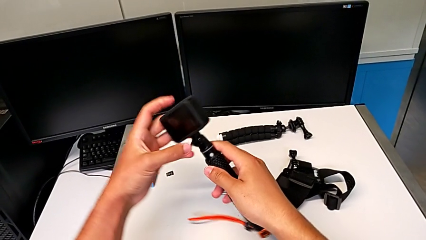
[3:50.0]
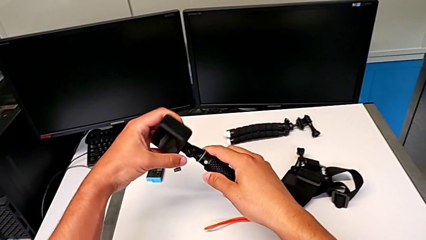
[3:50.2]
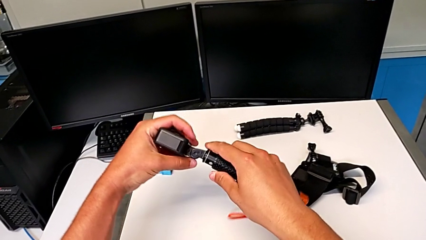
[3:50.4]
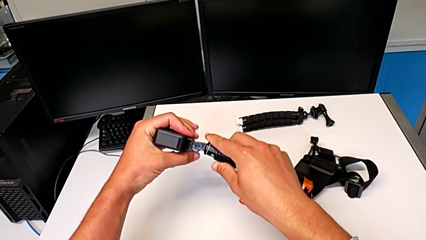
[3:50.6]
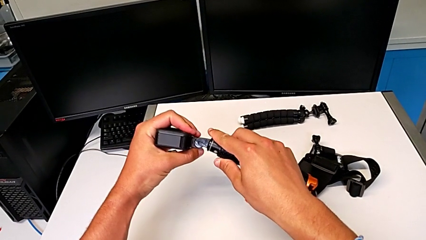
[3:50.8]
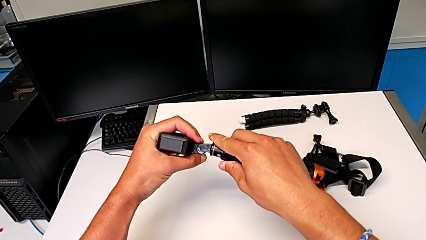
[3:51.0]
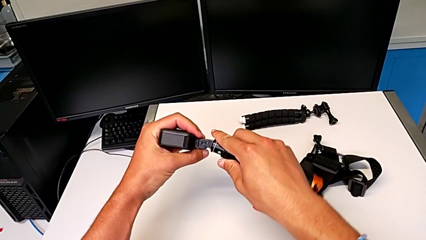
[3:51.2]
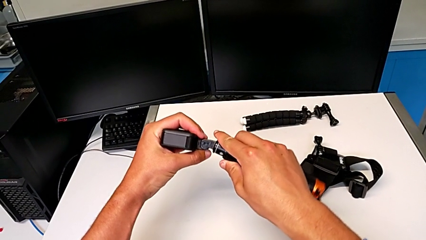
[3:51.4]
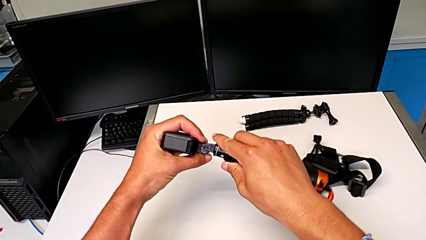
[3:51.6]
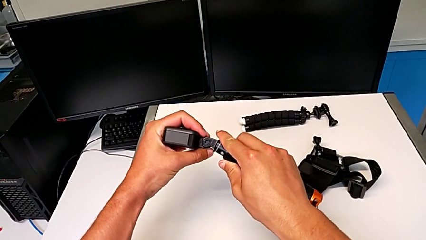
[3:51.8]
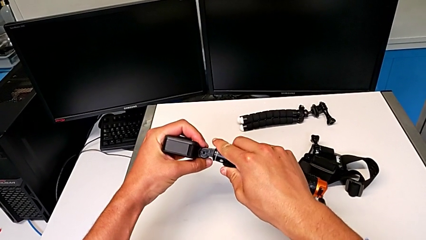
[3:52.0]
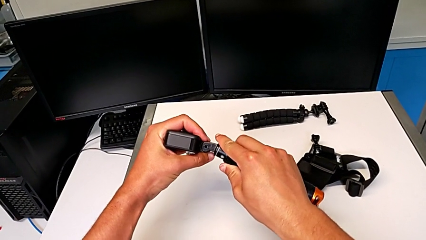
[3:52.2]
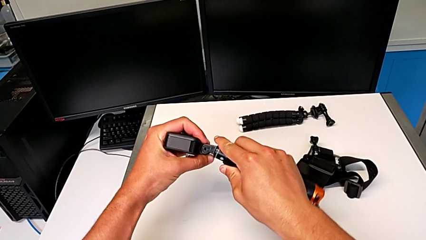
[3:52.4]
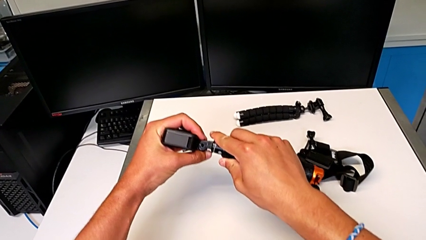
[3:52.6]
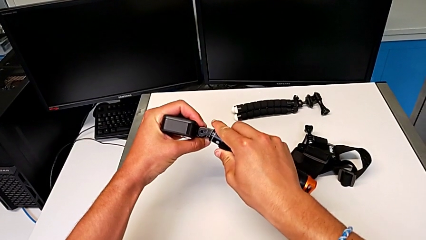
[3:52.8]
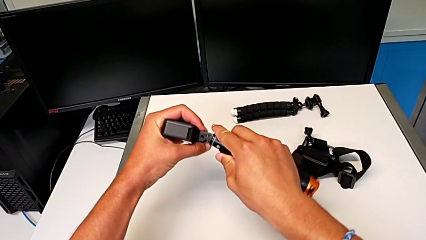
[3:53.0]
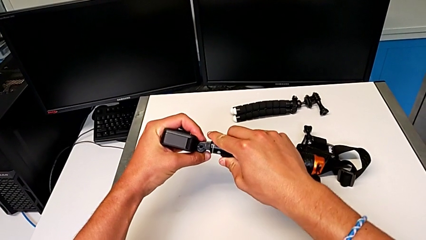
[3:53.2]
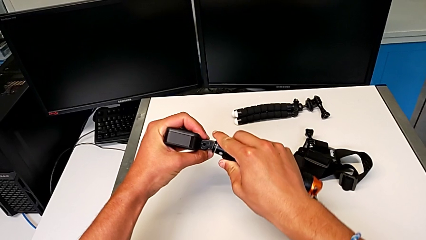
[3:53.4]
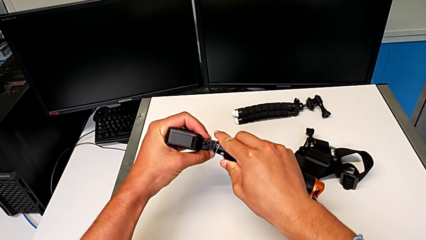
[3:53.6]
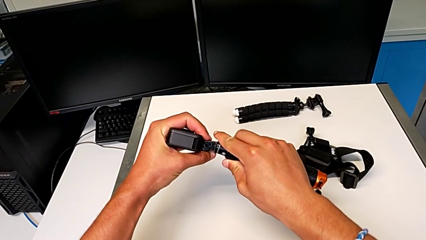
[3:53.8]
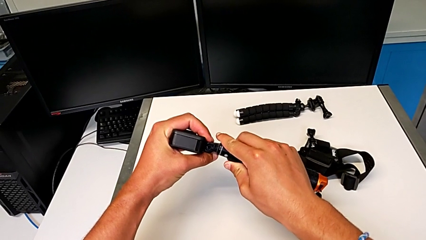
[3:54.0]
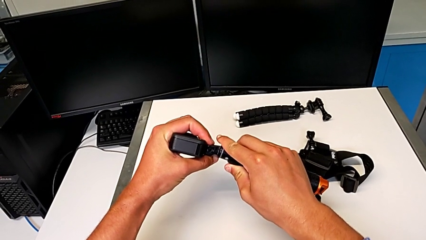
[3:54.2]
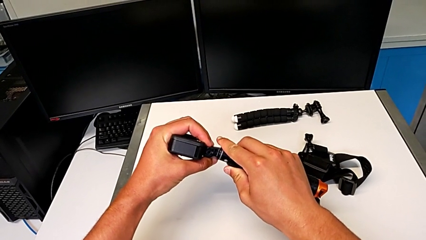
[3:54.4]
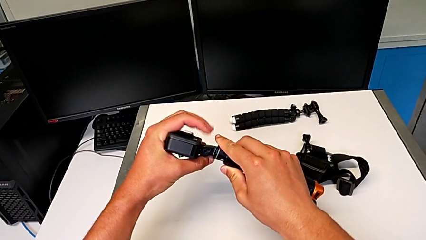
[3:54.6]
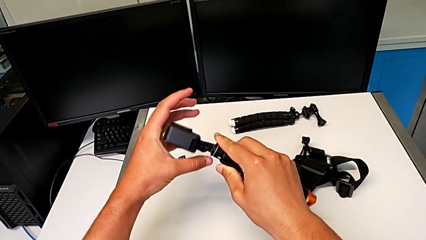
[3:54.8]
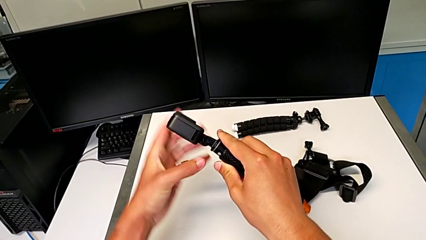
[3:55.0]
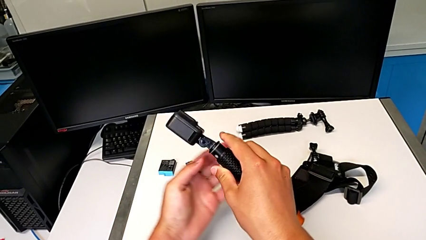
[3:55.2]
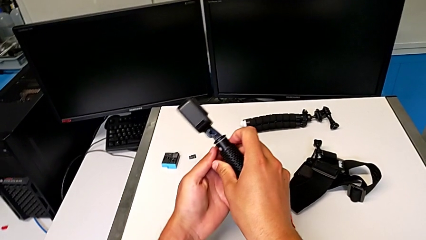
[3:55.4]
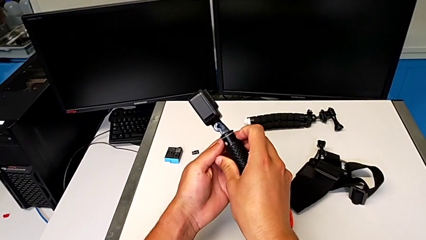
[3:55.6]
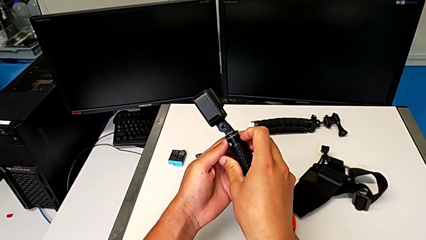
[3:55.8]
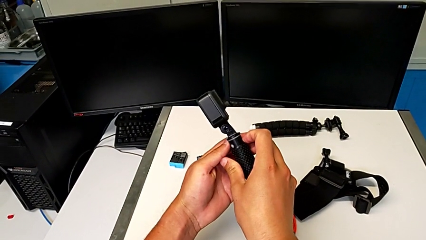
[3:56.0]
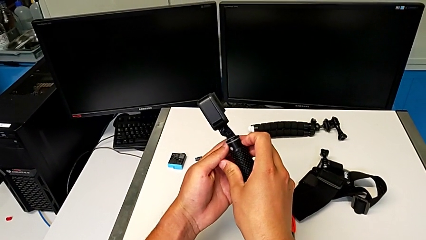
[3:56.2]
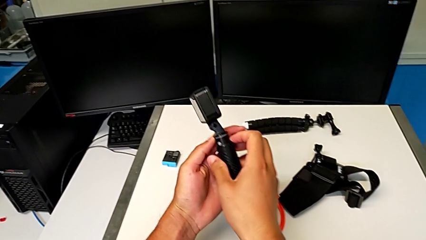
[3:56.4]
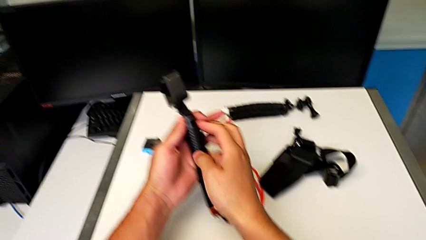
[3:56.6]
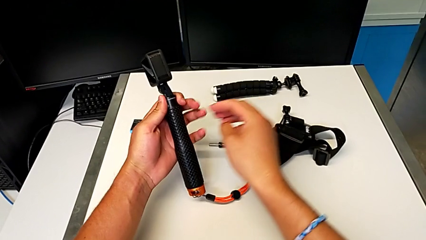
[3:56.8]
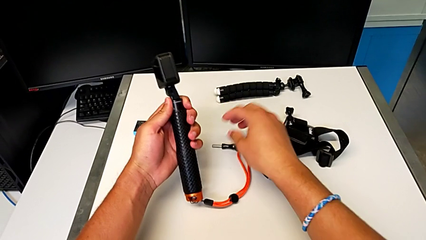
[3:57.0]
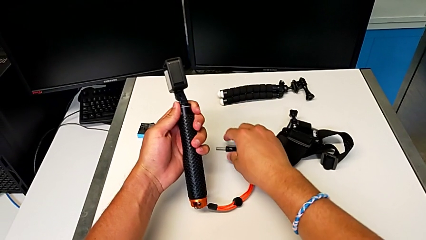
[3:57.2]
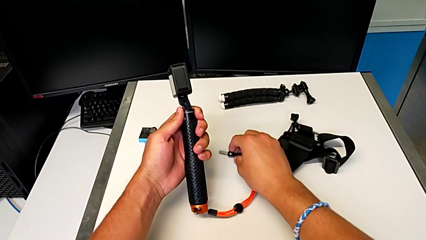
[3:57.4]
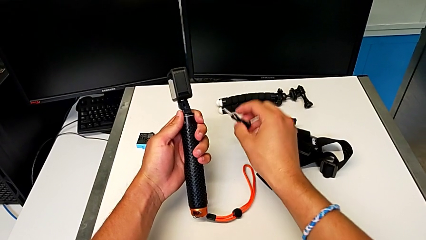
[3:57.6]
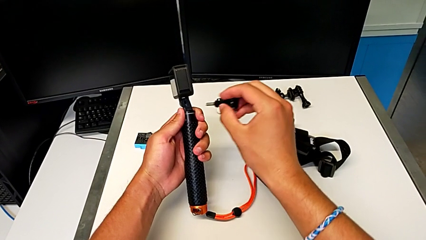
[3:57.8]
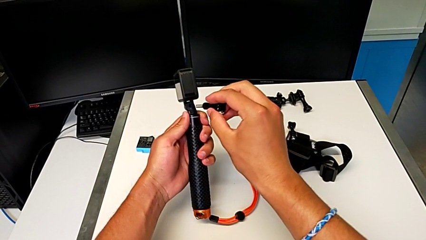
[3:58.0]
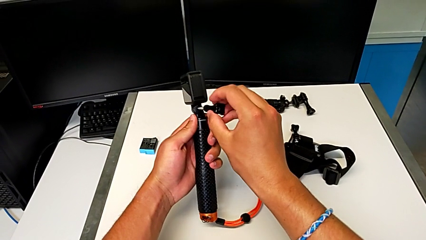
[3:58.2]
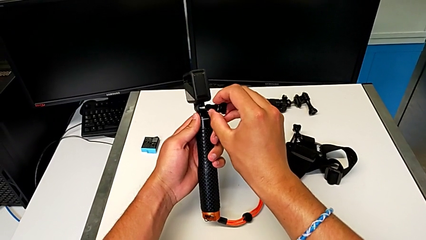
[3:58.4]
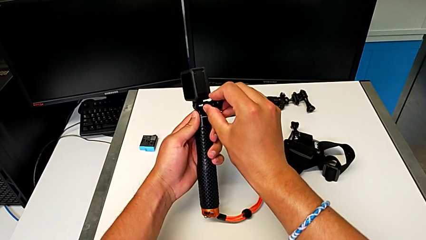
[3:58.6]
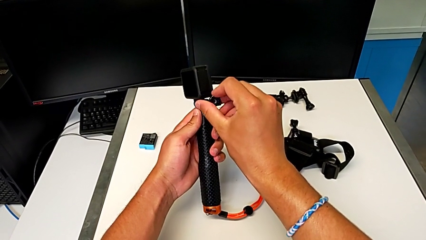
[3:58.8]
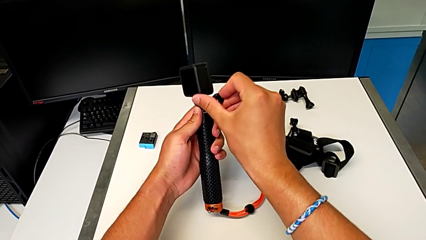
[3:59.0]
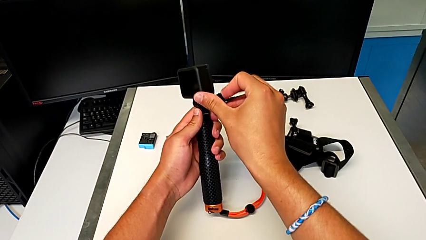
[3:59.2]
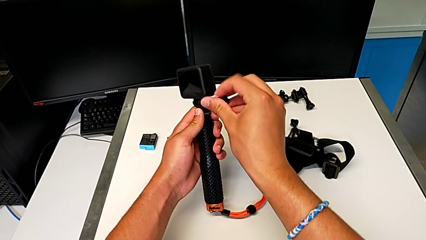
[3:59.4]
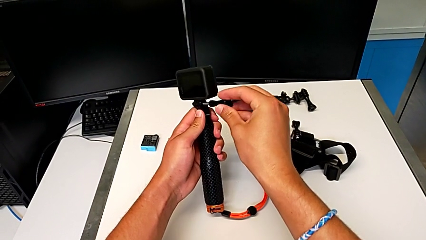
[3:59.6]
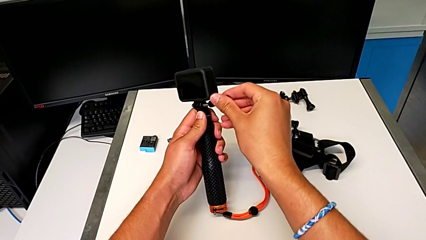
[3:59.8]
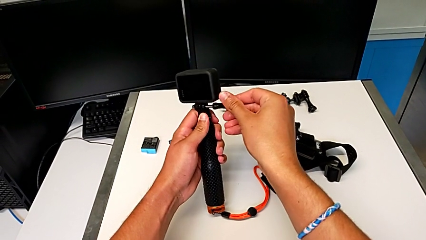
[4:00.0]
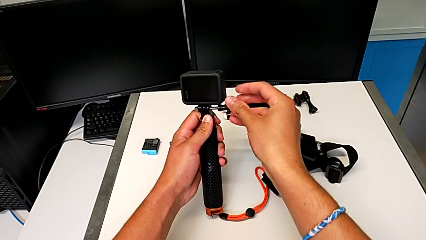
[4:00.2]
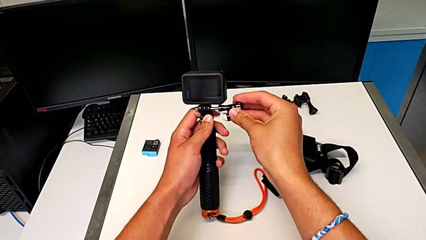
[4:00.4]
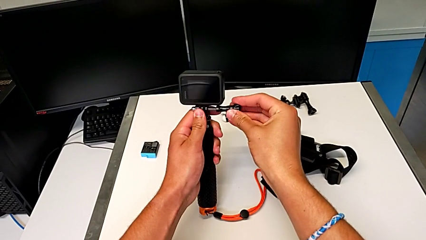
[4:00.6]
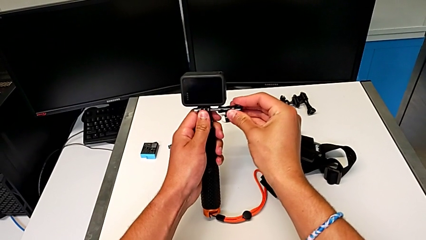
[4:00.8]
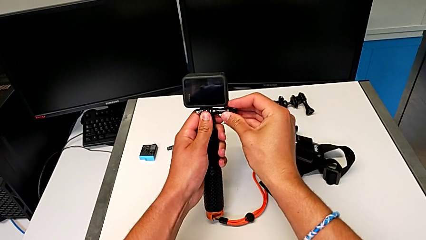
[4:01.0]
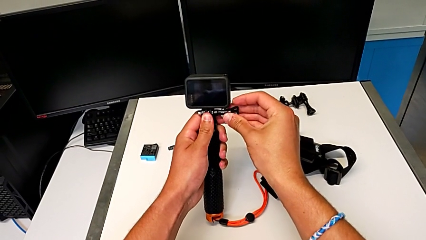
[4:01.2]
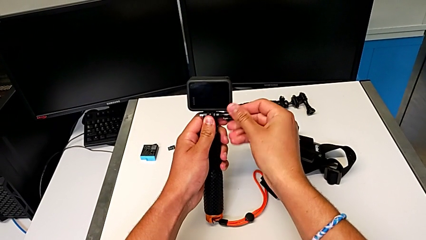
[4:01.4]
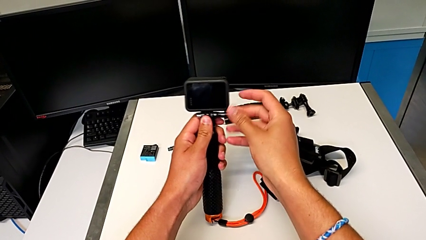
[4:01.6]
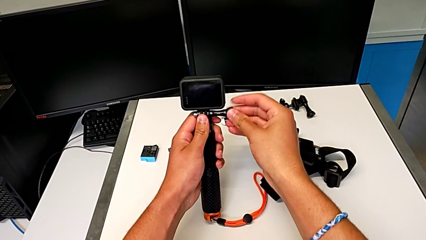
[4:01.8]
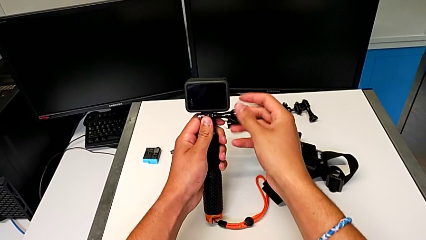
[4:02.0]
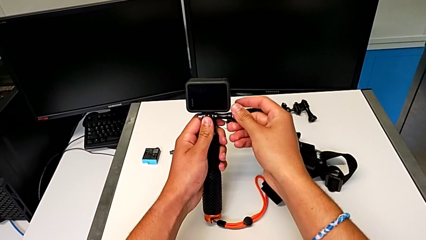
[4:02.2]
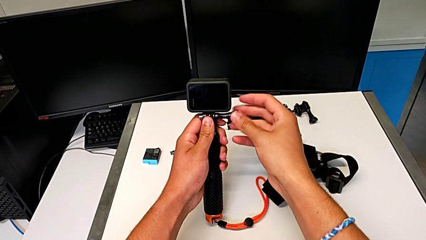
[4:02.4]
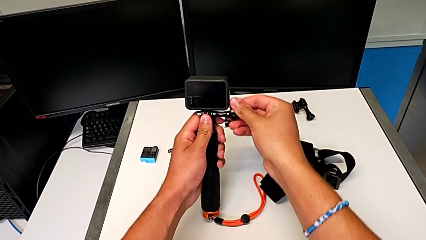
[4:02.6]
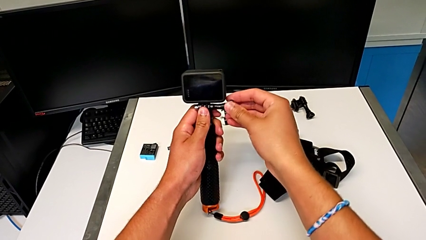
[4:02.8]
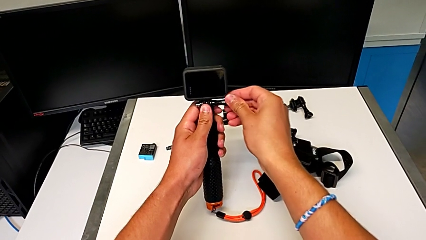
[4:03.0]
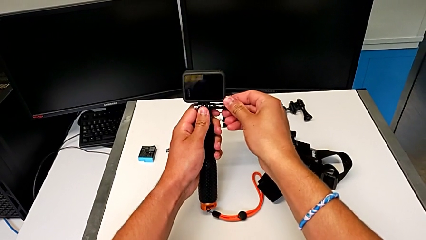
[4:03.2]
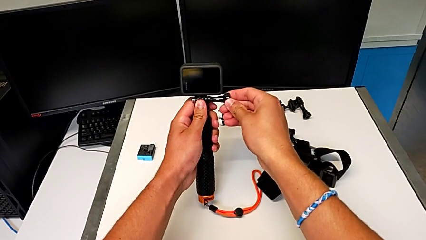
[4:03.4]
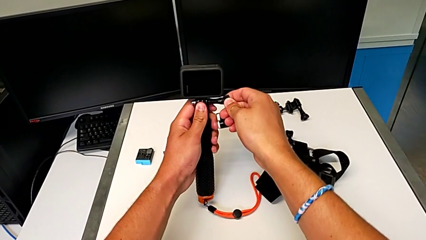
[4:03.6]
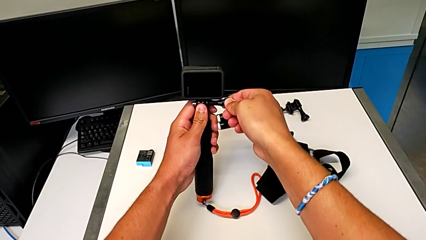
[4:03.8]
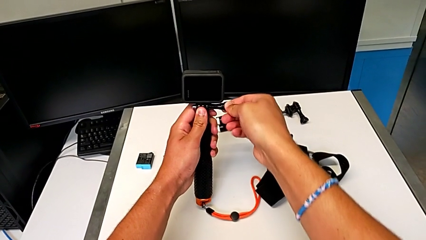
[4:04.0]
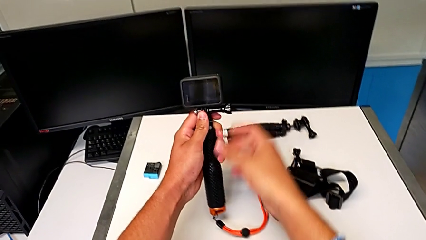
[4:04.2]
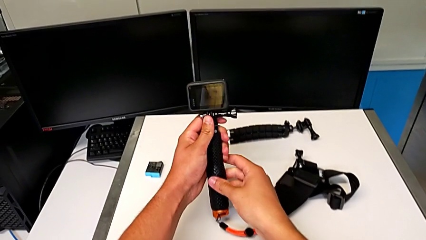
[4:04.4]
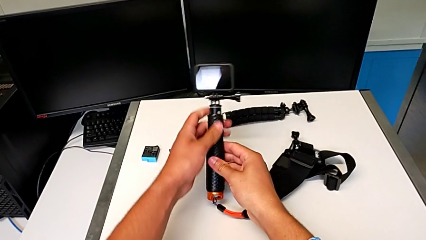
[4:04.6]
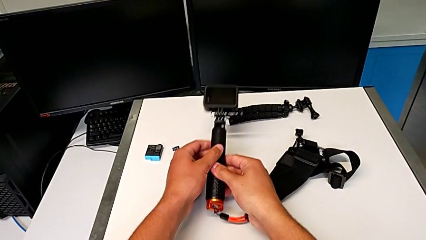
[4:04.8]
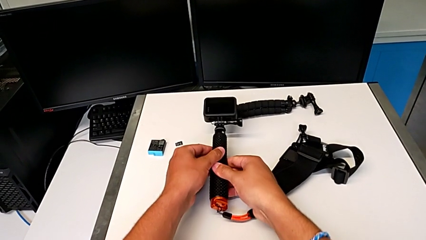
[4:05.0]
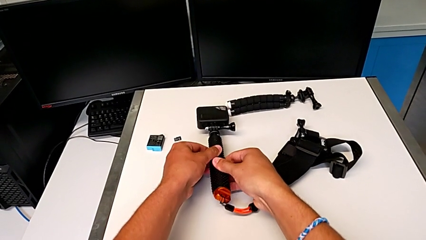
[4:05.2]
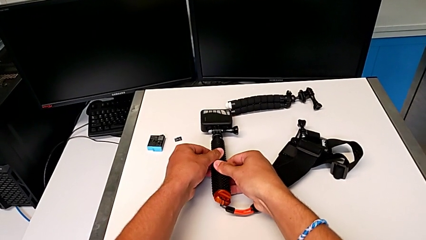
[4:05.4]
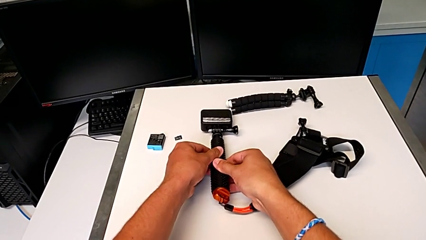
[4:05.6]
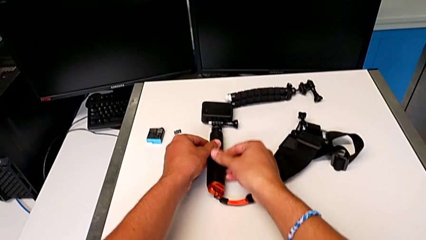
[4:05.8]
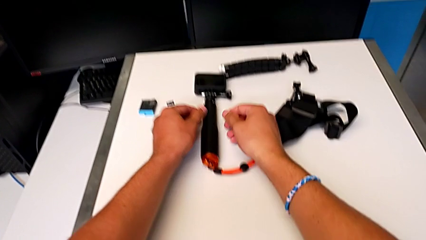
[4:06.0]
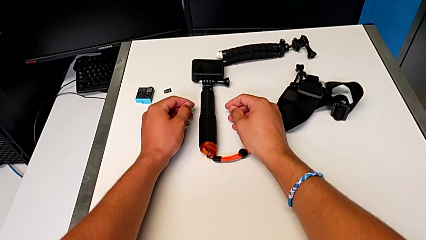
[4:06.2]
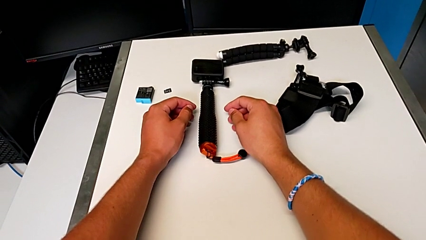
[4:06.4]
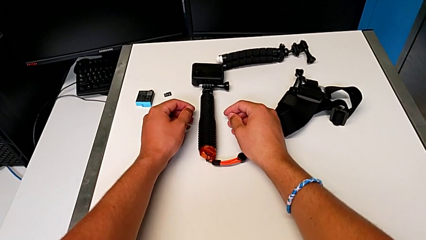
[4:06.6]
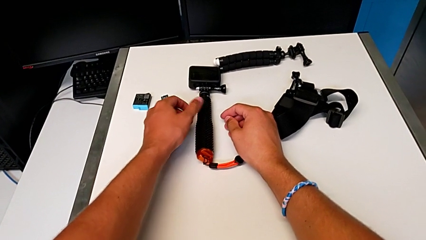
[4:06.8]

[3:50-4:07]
The camera wearer is placing the GoPro on the handheld grip. They hold the GoPro, grab the screw, screw it and withdraw the GoPro.
